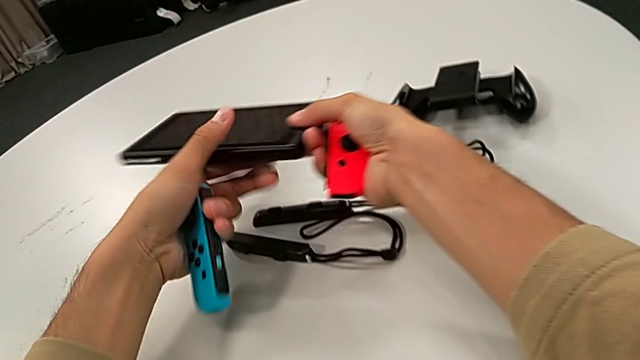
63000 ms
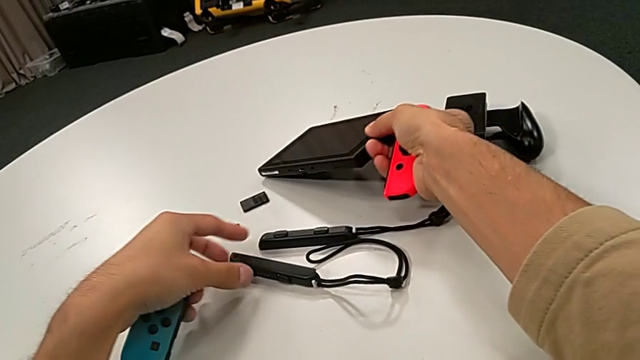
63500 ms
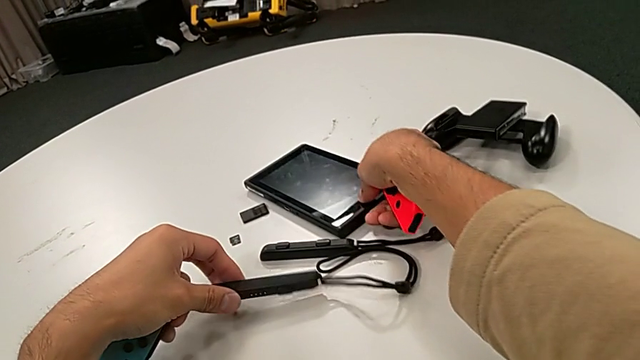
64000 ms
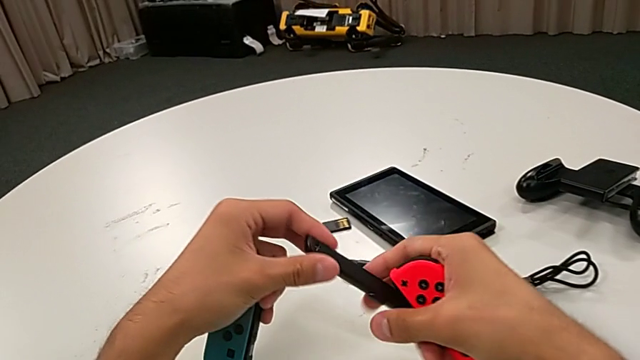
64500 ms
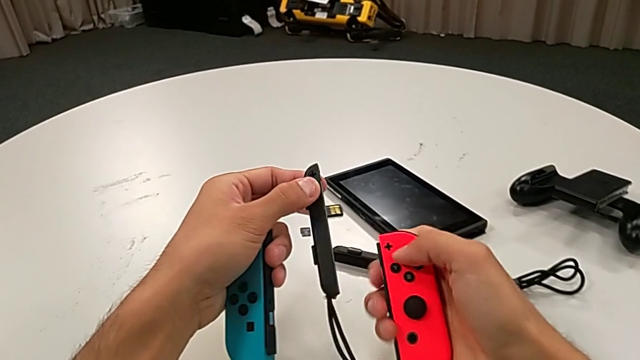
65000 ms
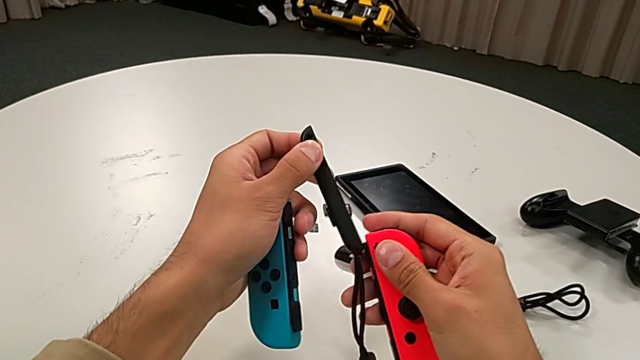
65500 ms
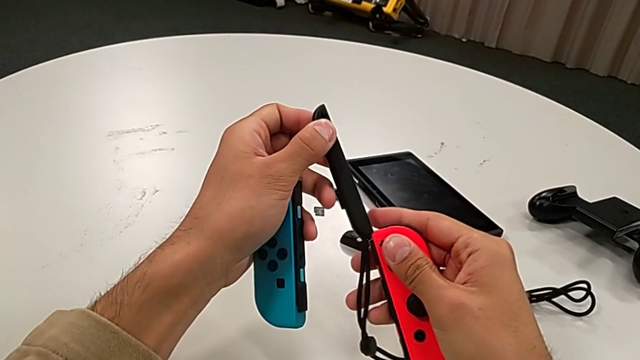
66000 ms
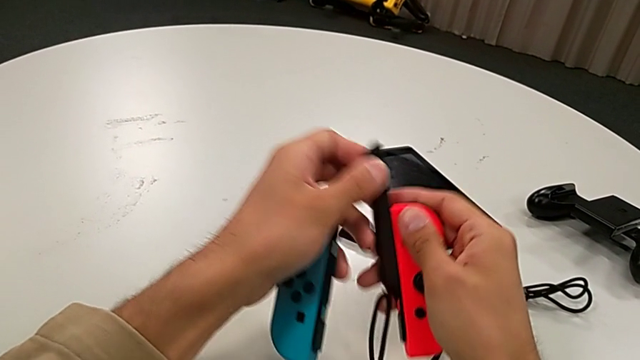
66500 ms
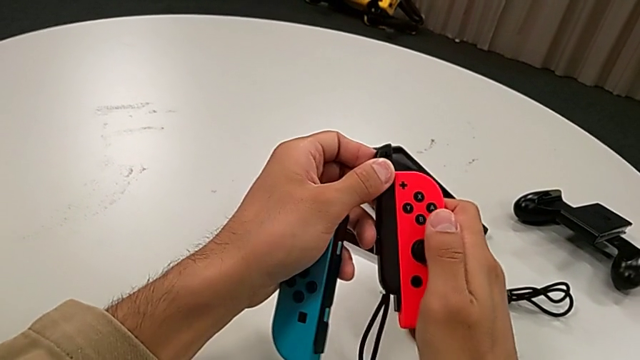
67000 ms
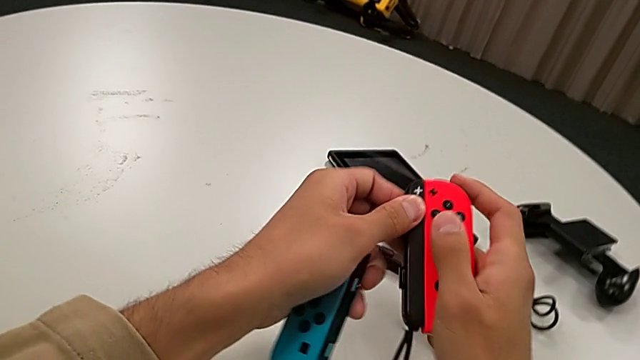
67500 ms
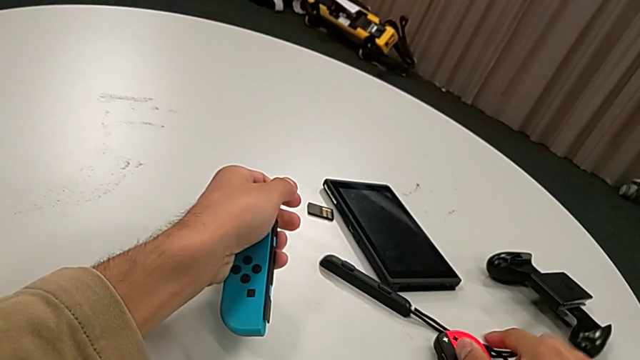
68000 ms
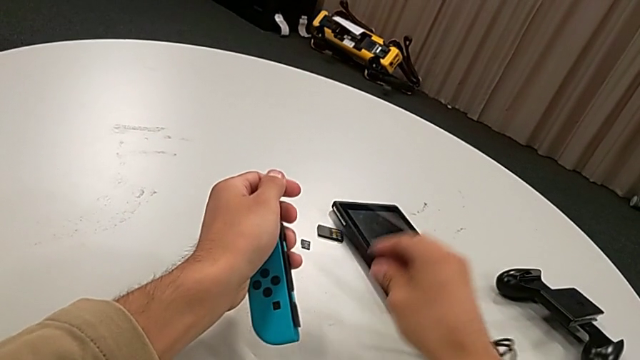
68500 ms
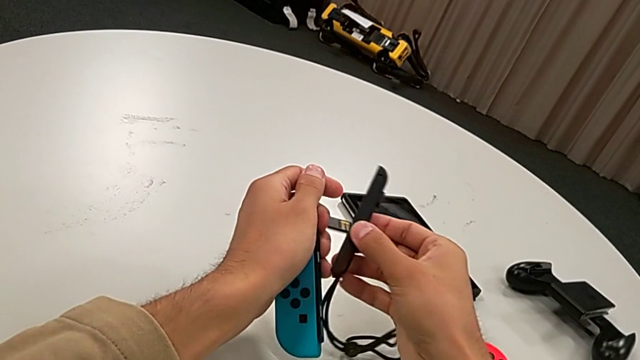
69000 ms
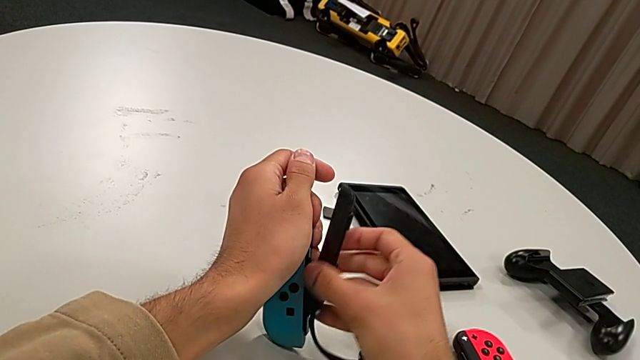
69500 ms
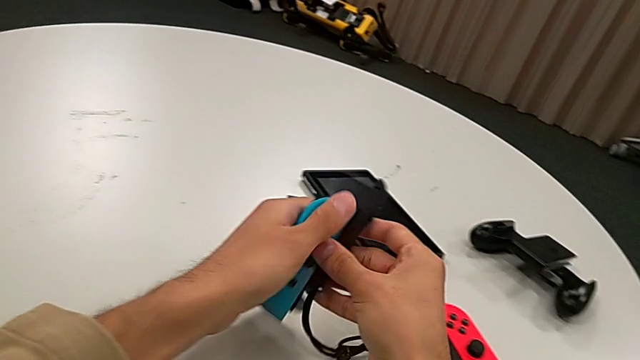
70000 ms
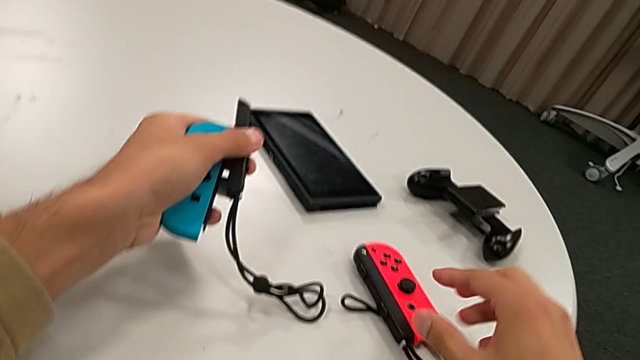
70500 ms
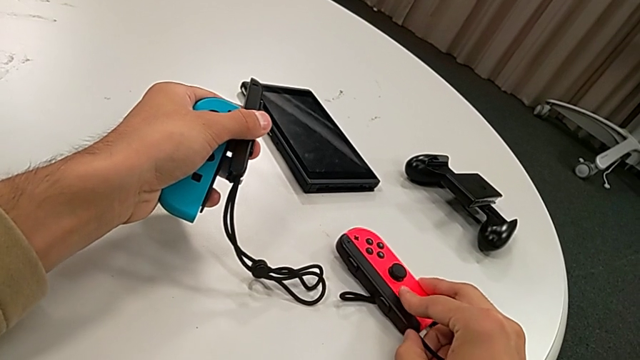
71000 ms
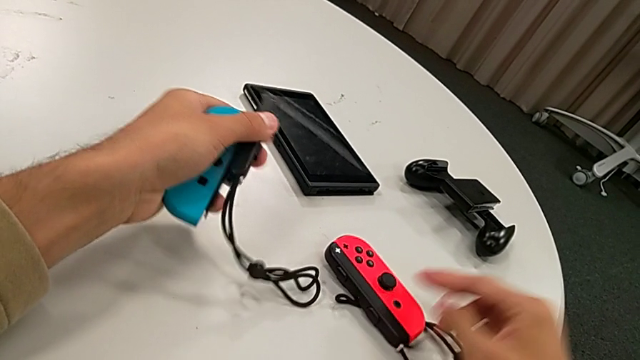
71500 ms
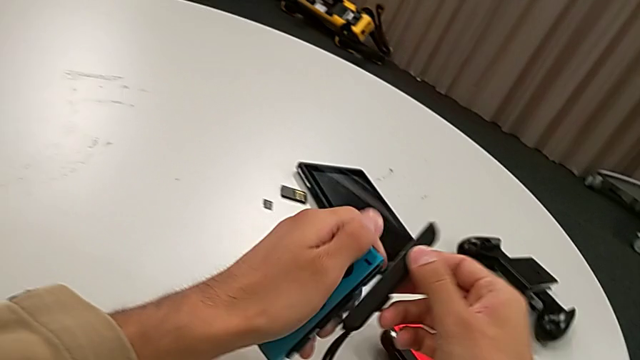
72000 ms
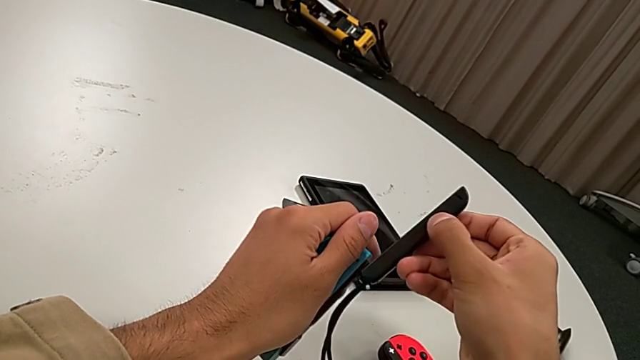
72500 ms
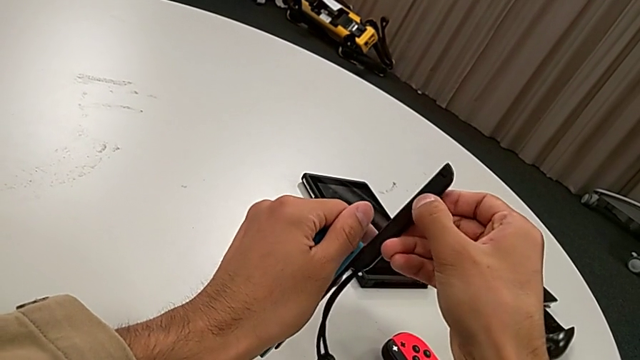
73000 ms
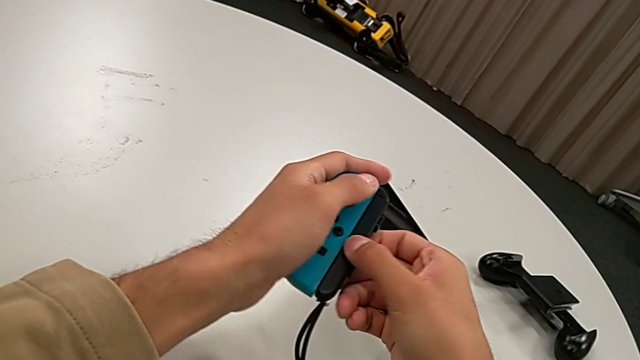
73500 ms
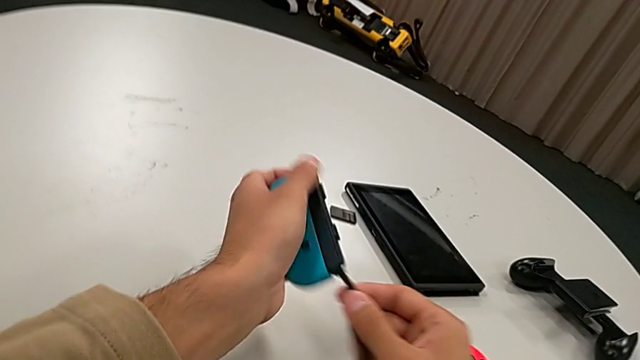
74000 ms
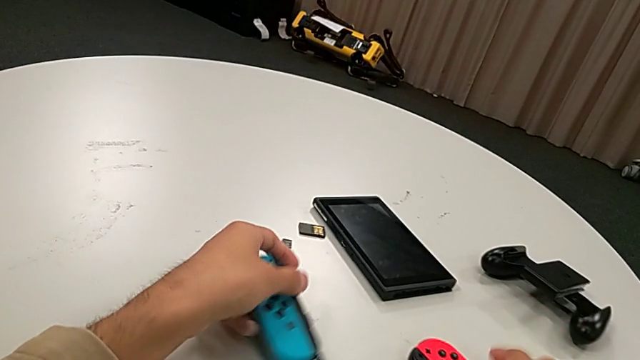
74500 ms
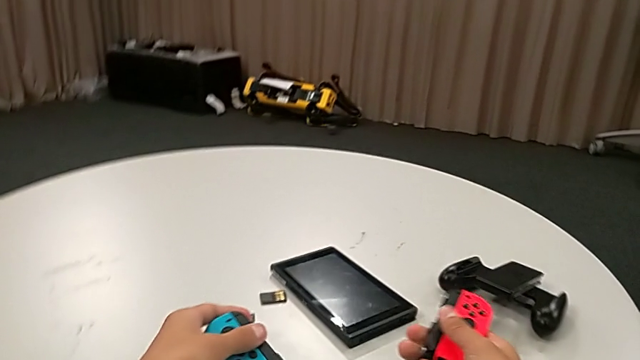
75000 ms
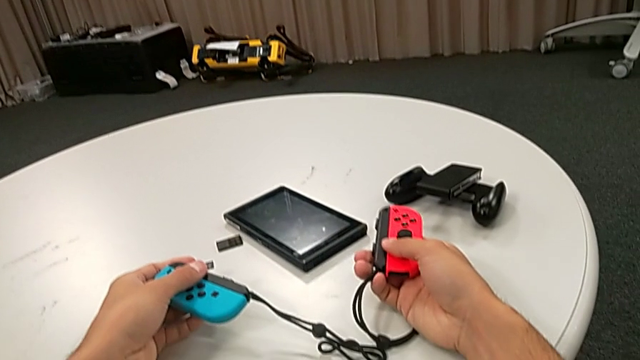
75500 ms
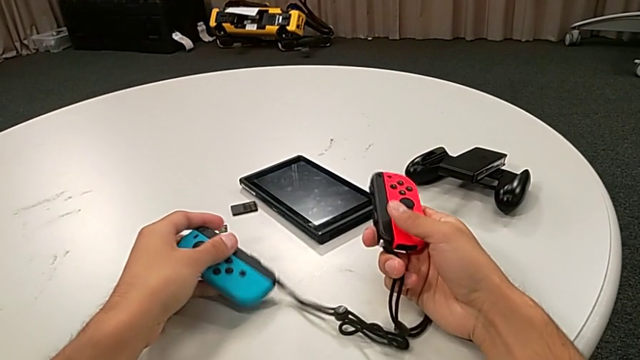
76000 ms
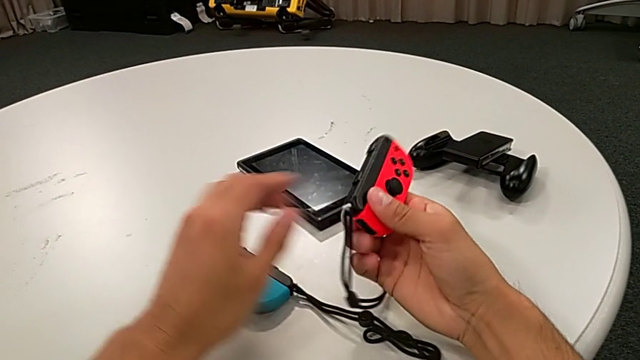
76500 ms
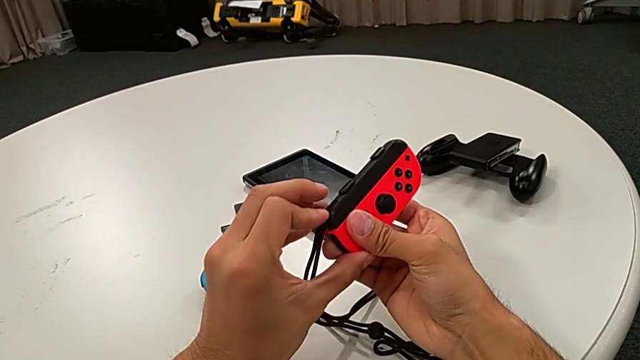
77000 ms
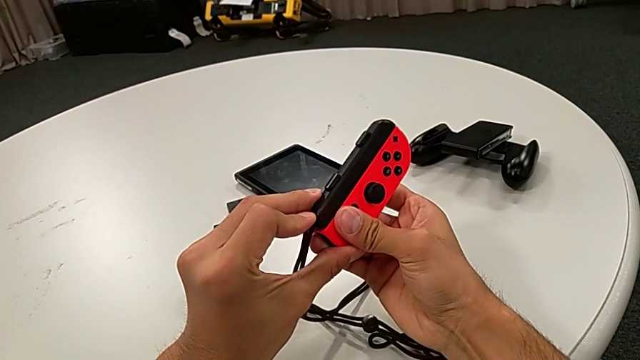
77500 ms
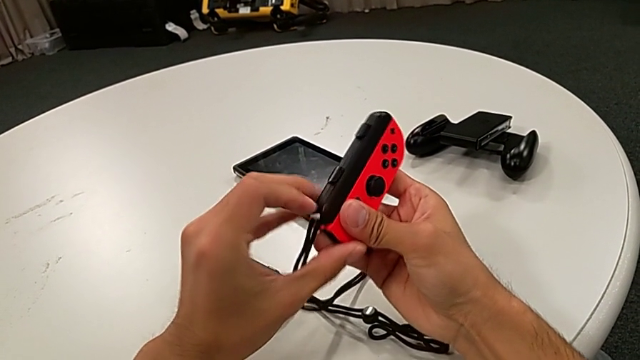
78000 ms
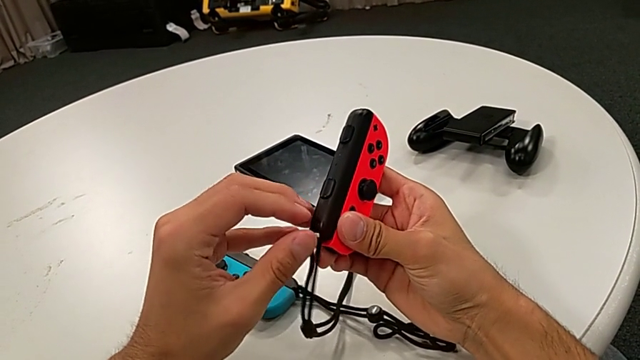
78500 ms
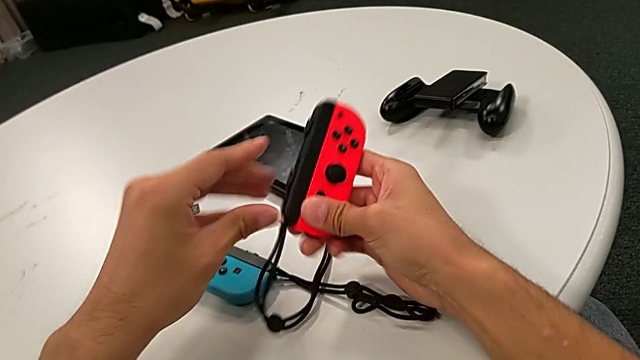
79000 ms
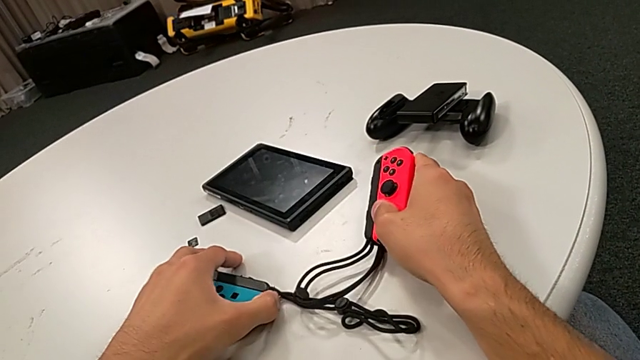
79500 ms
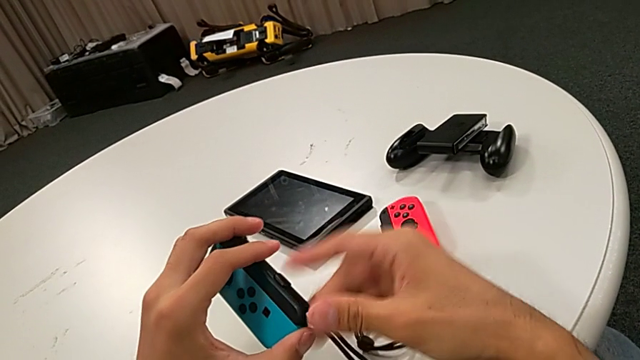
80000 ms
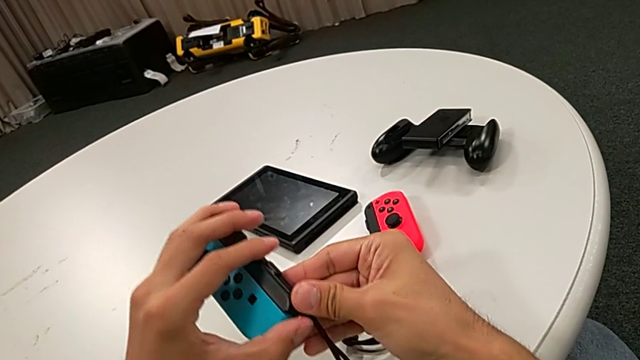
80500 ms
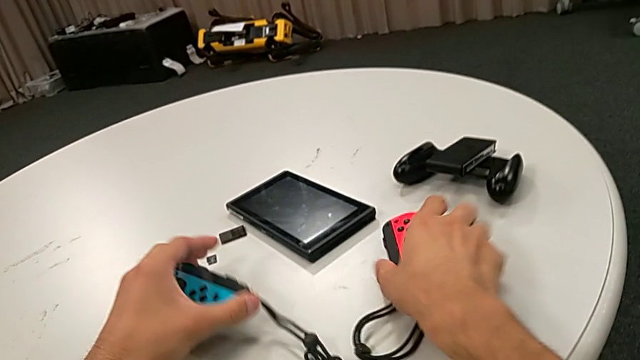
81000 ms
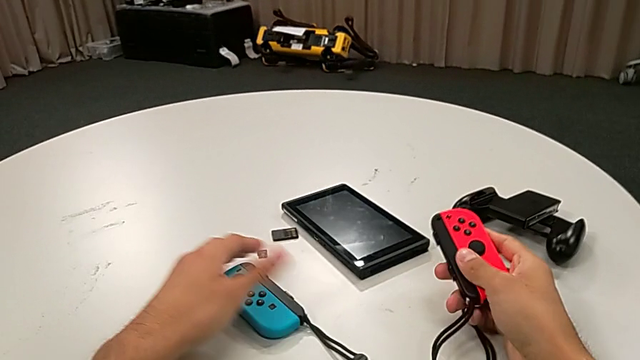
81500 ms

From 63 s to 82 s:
The camera wearer is changing the Joy-Con controllers from the Nintendo Switch to the Joy-Con straps. They grab the Joy-Con strap, assemble the first Joy-Con strap, grab the Joy-Con strap, press the Joy-Con strap lock, assemble the second Joy-Con strap and press the Joy-Con strap lock twice.

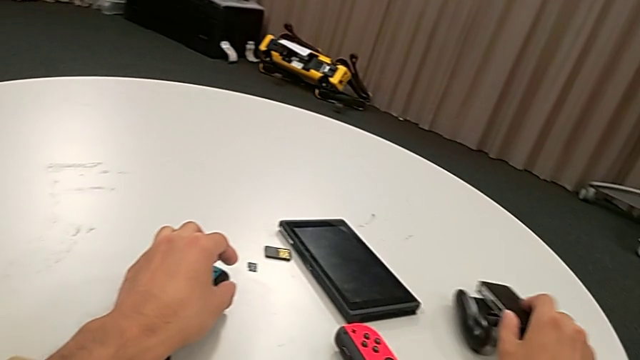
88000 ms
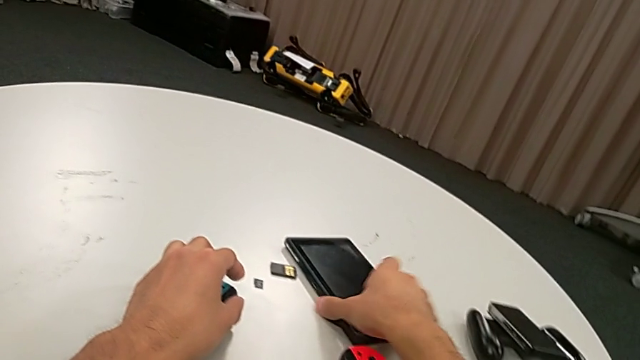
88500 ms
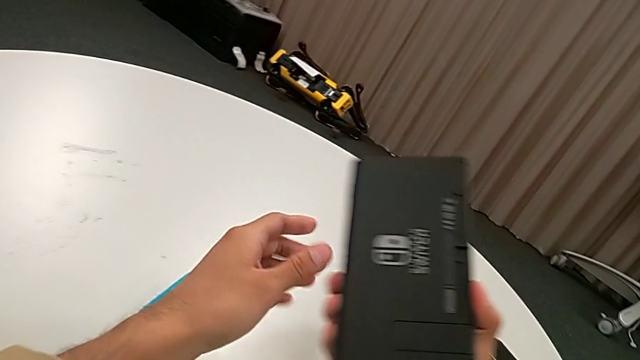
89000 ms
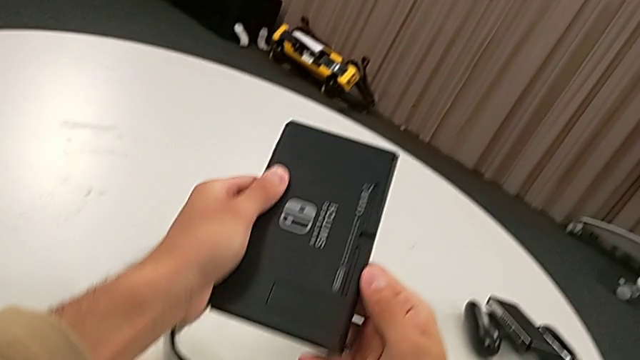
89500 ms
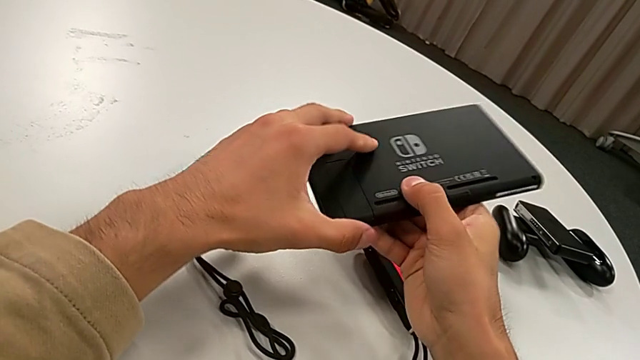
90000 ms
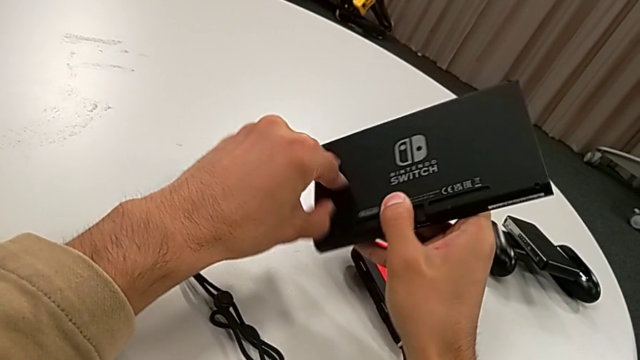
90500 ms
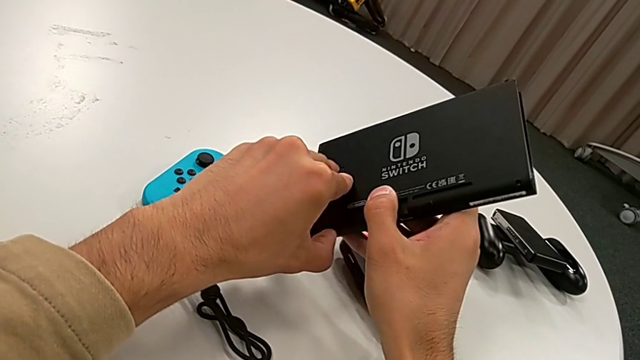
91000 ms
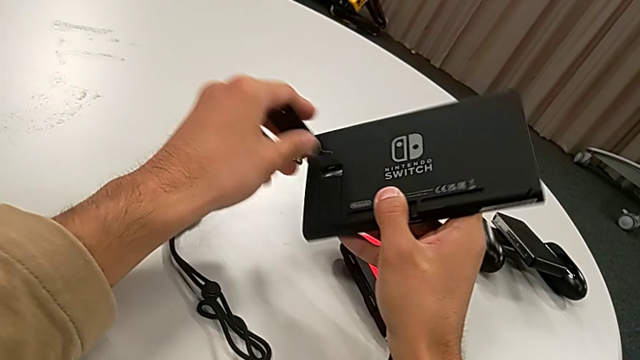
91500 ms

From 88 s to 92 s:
The camera wearer is opening the kickstand. They grab the Nintendo Switch and open the kickstand.
